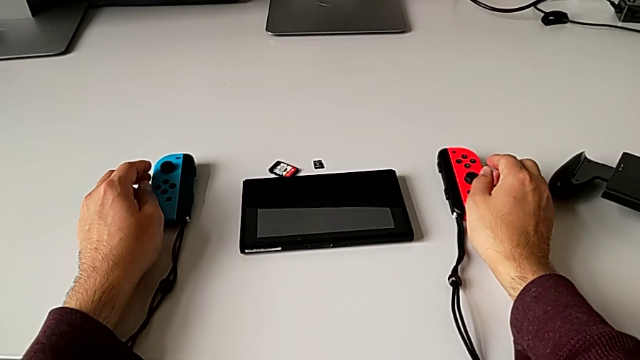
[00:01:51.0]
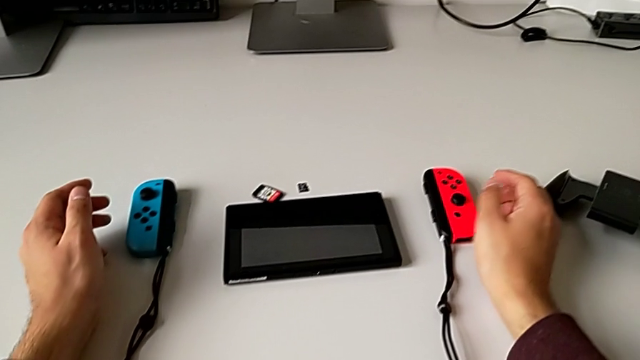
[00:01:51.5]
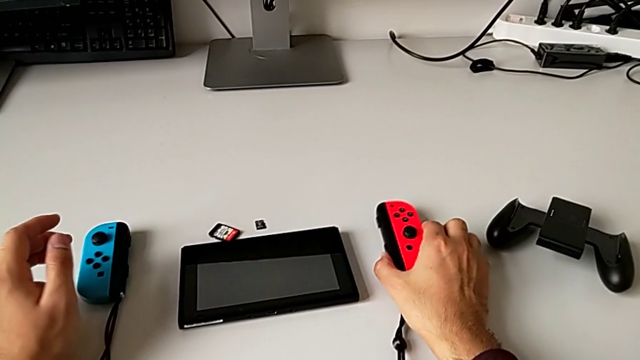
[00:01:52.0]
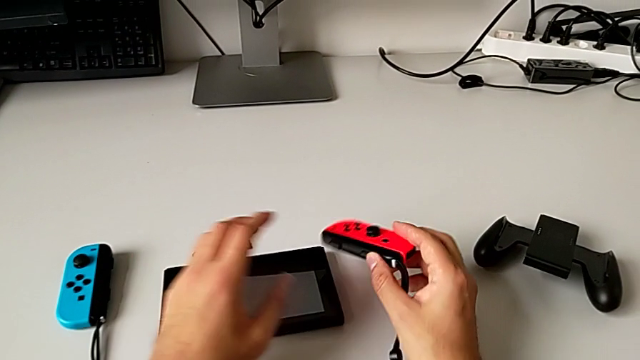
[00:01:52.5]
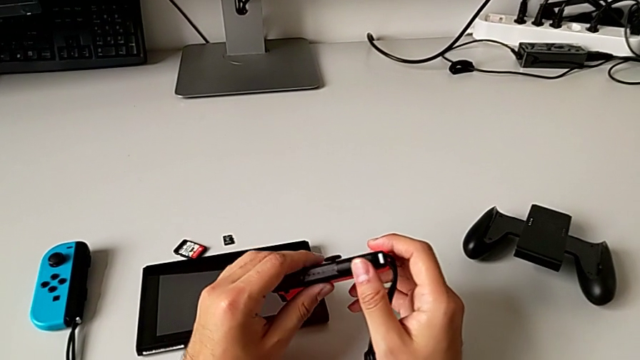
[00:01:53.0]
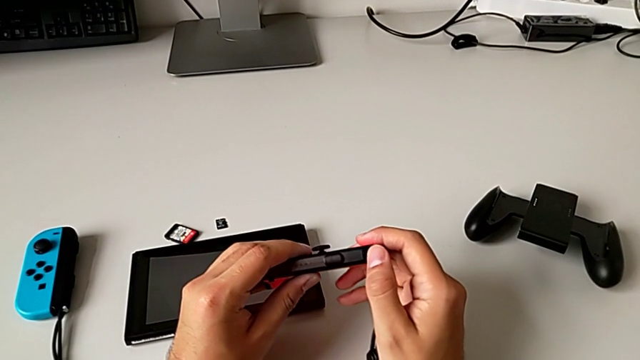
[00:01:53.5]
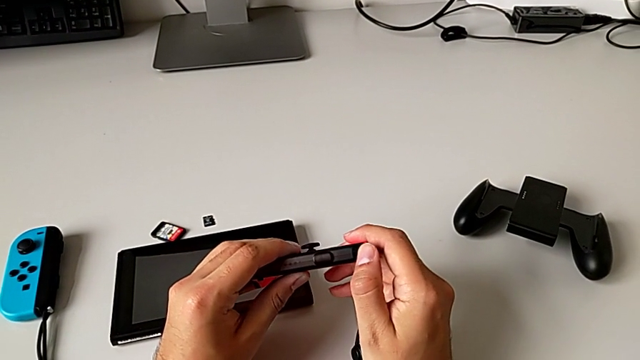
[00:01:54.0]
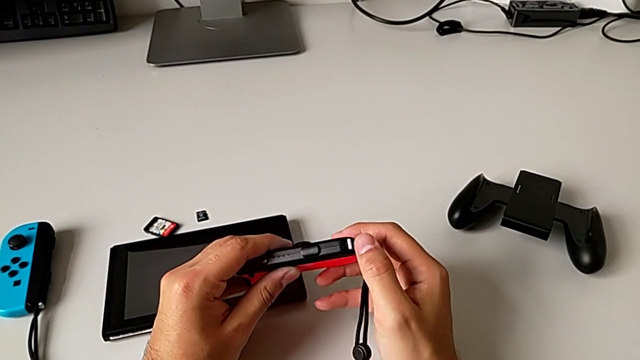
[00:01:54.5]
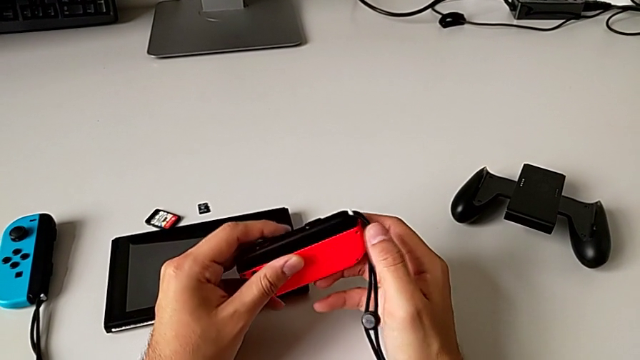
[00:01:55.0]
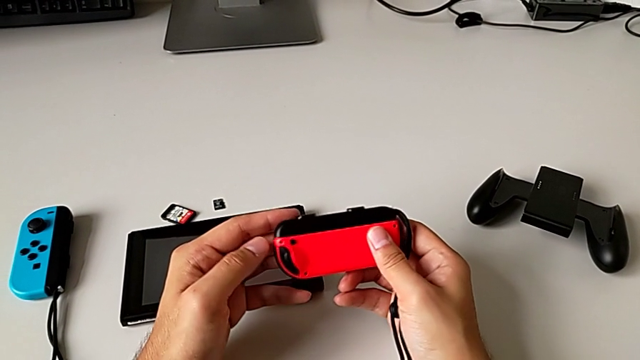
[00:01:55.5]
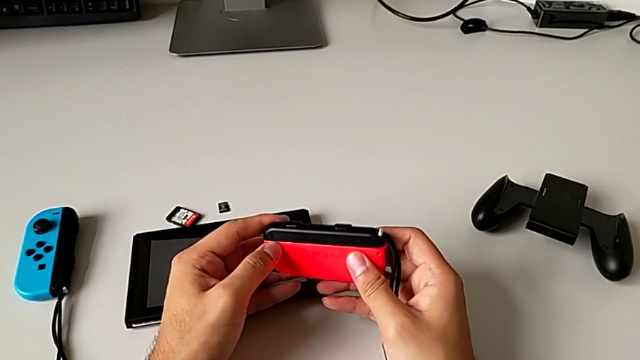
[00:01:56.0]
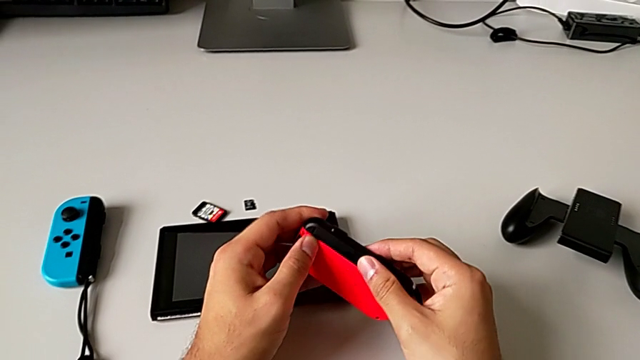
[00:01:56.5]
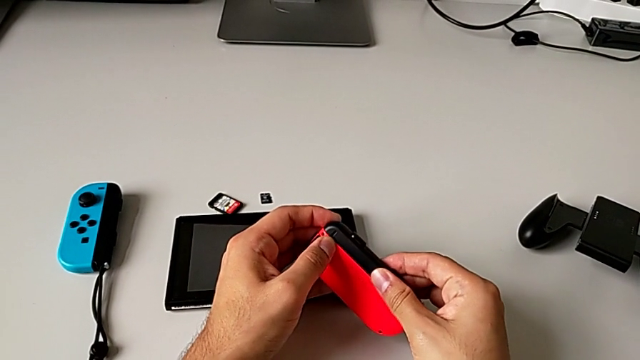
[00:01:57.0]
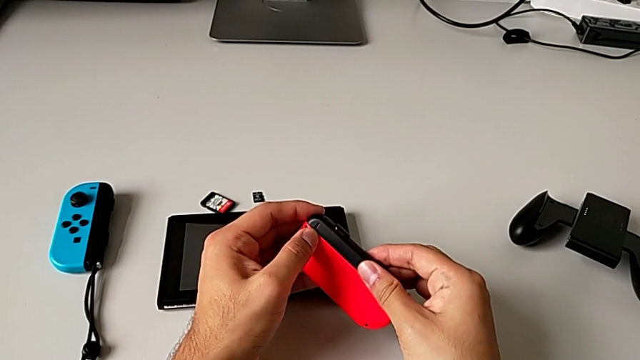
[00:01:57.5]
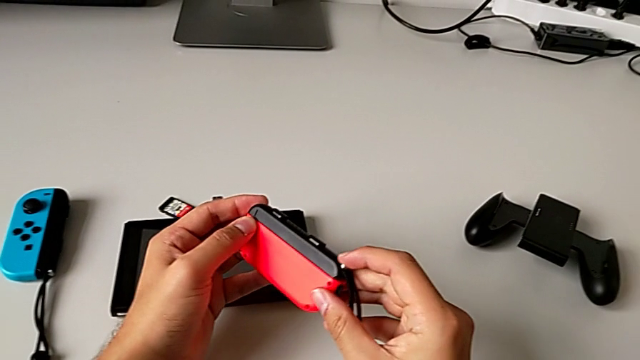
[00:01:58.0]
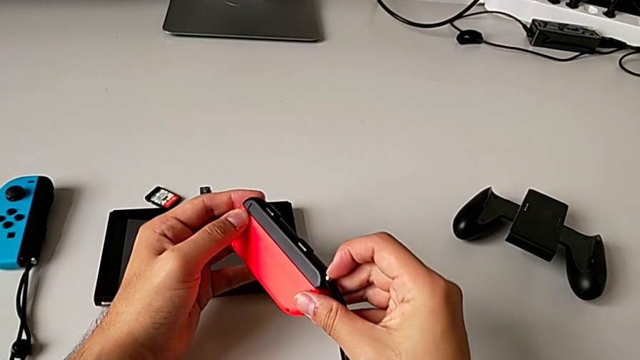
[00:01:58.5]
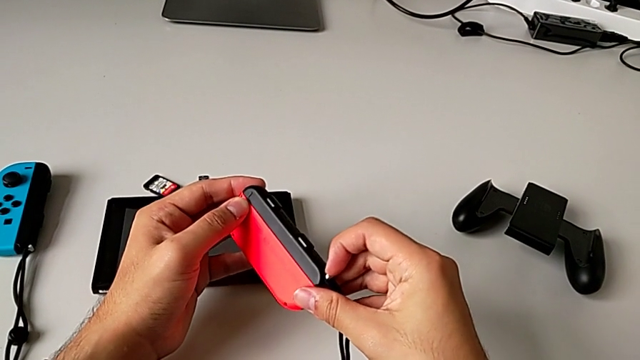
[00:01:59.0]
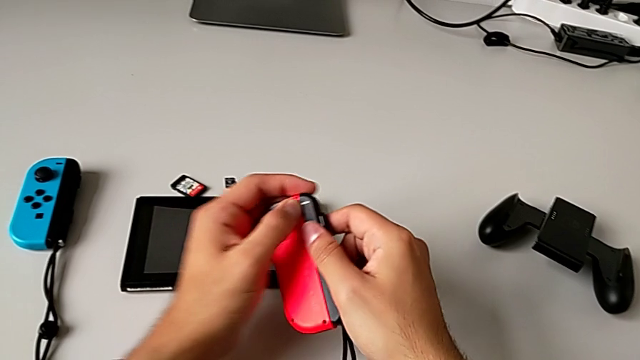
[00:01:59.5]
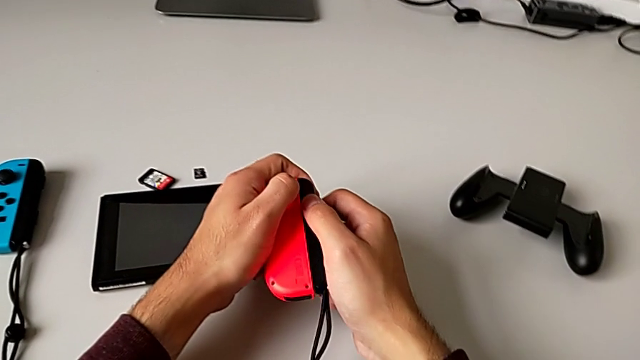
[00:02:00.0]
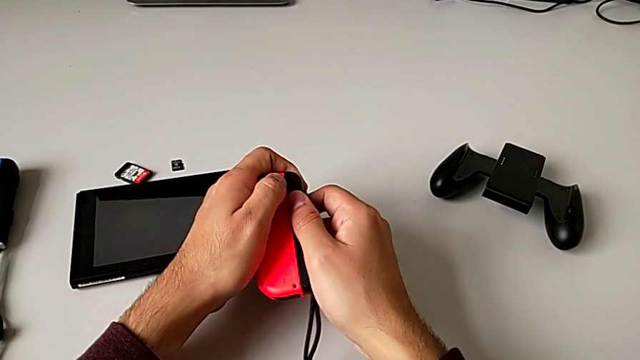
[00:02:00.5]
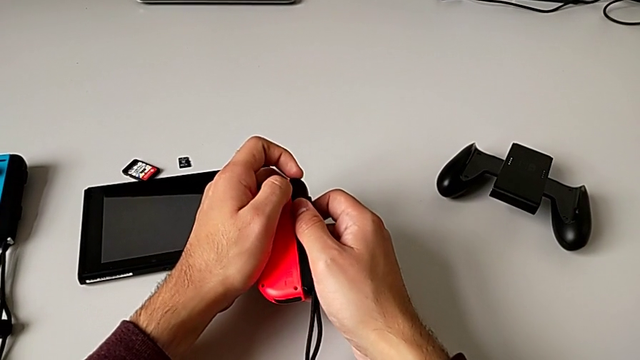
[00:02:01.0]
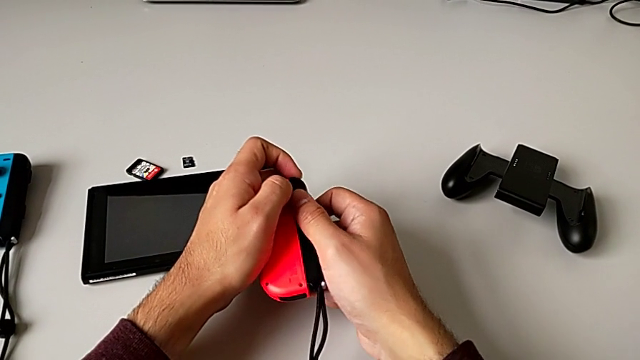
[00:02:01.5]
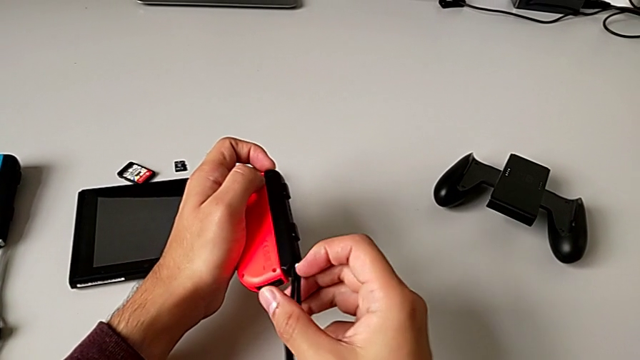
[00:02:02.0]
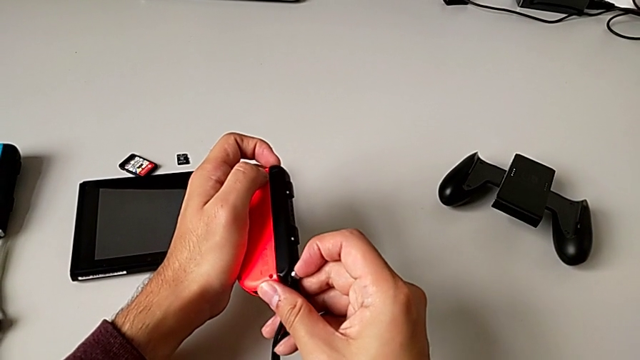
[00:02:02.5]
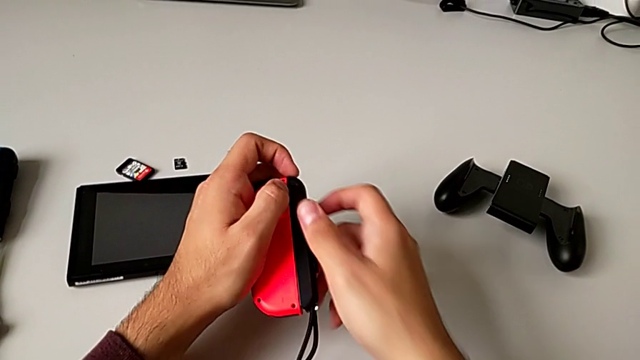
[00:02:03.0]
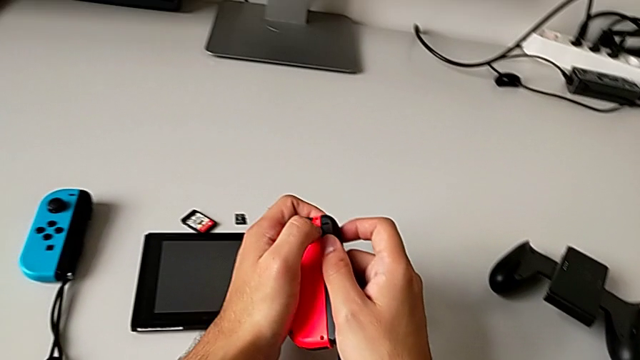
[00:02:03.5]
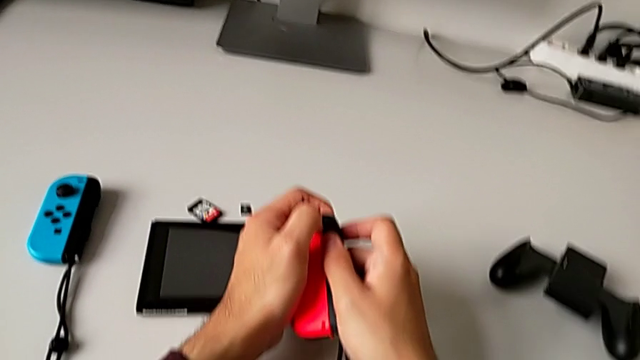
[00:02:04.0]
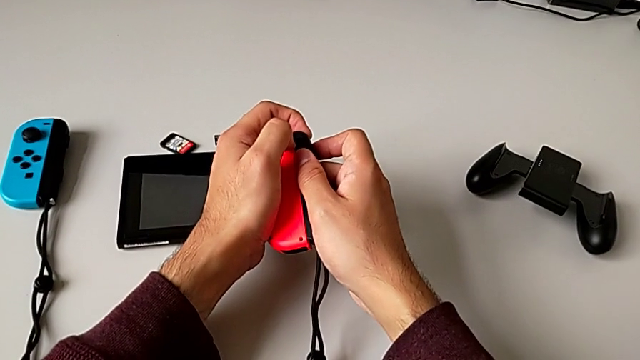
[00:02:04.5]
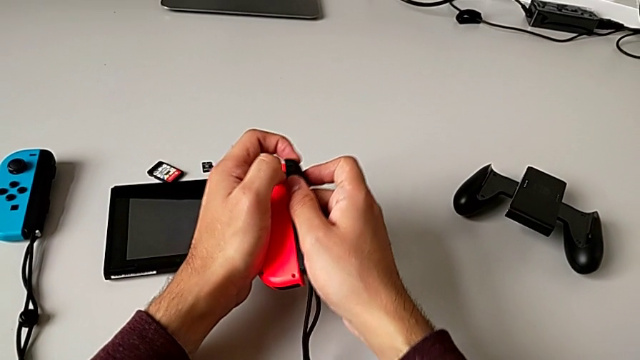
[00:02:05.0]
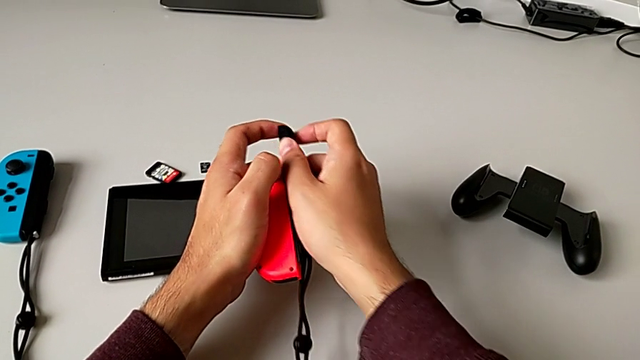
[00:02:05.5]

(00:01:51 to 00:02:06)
The camera wearer is disassembling the red and blue Joy-Con controllers from the Joy-Con strap. They grab the red Joy-Con controller, inspect it, slide it, unlock the black Joy-Con strap lock and slide the red Joy-Con controller.

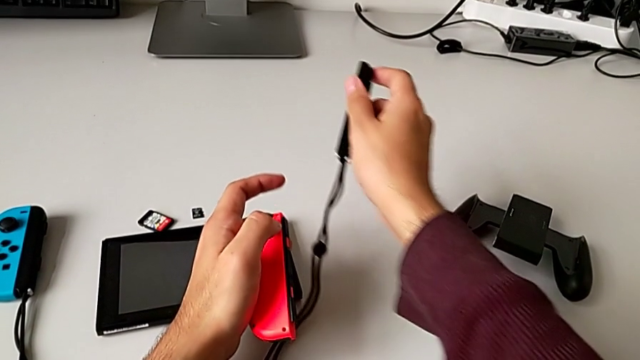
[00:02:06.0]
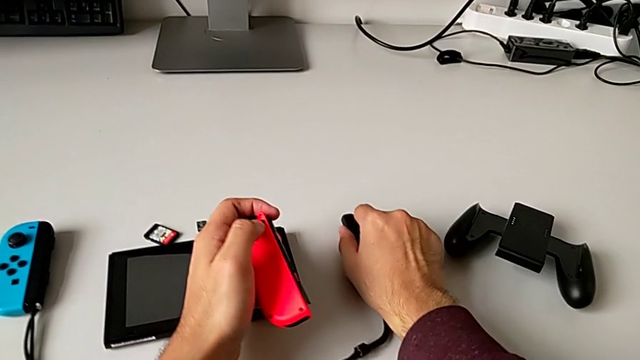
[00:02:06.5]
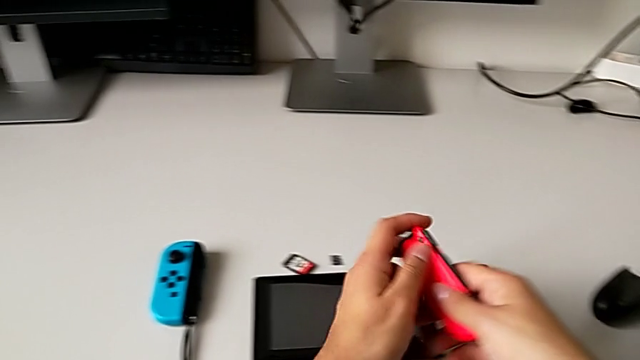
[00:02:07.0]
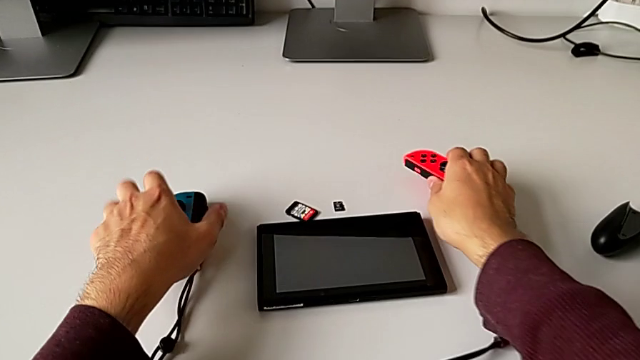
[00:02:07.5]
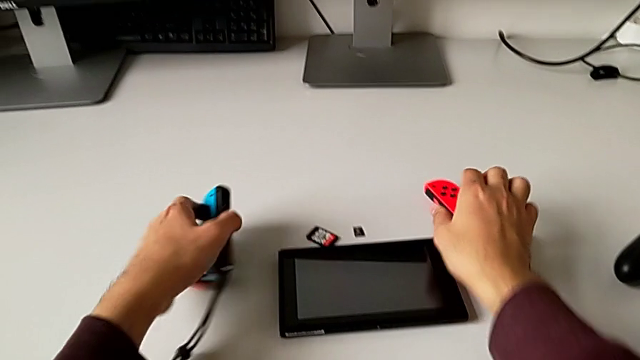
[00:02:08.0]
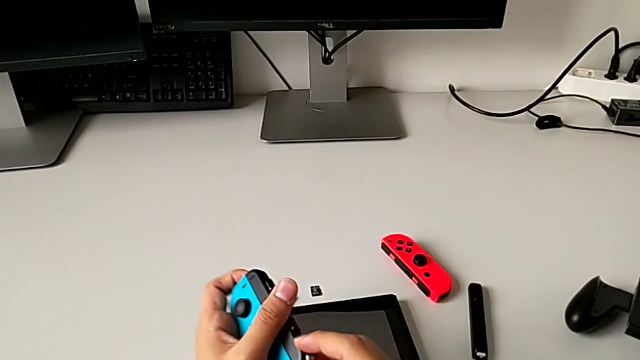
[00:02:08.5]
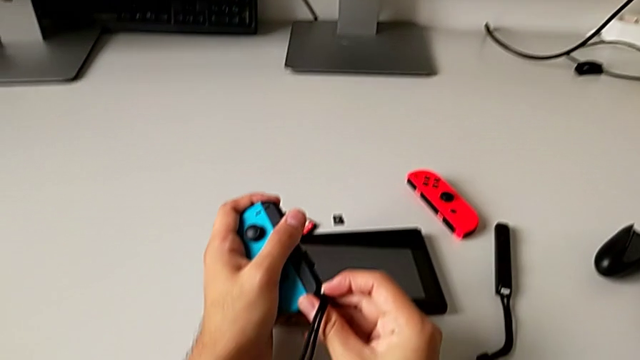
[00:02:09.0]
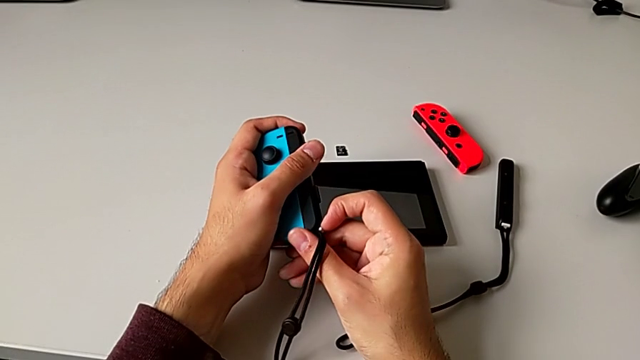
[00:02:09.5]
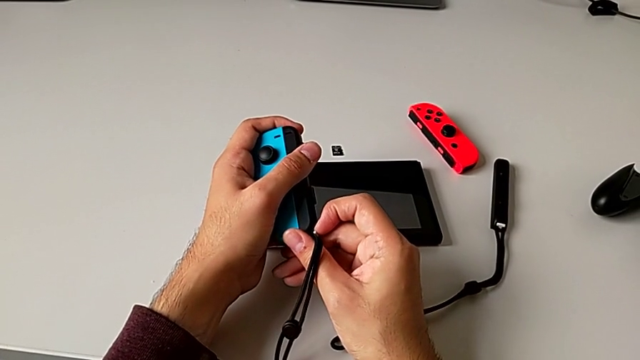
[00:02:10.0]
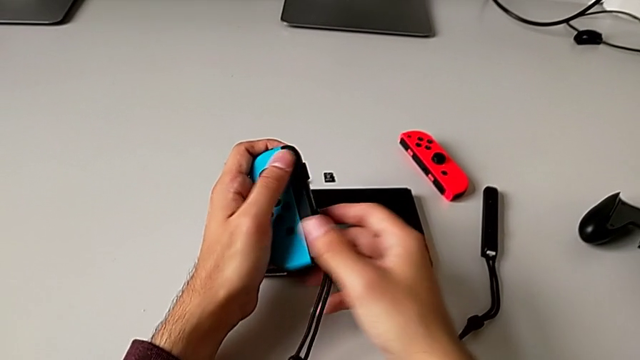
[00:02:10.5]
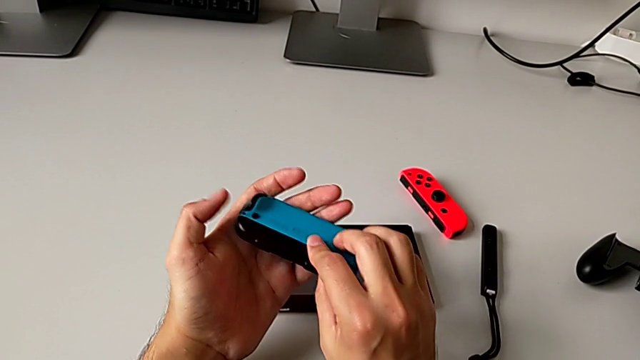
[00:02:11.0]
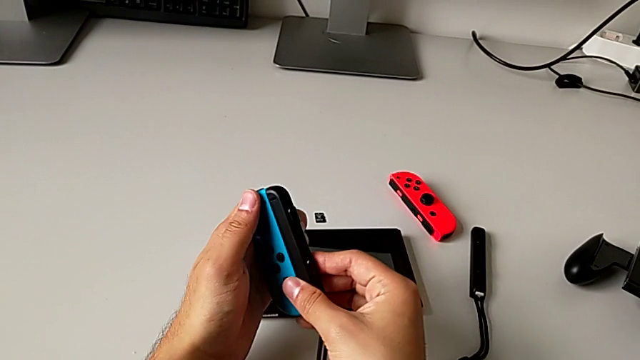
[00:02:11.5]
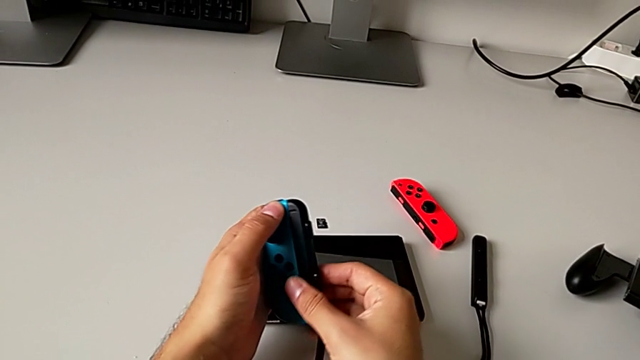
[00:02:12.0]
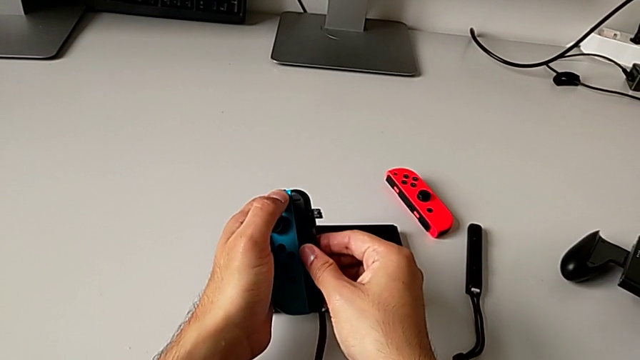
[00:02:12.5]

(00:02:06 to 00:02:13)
The camera wearer is disassembling the red and blue Joy-Con controllers from the Joy-Con strap. They place the black Joy-Con strap, place the red Joy-Con controller, grab the blue Joy-Con controller, press the black Joy-Con strap lock and begin to slide the blue Joy-Con controller.
